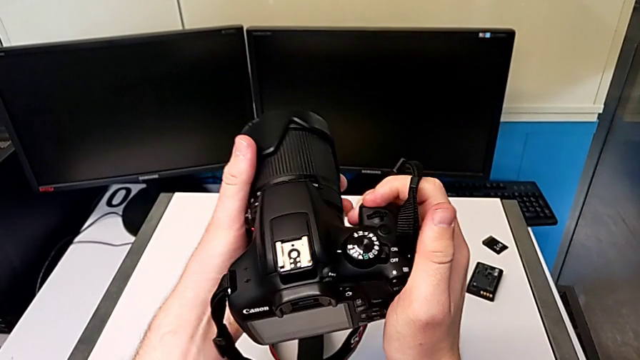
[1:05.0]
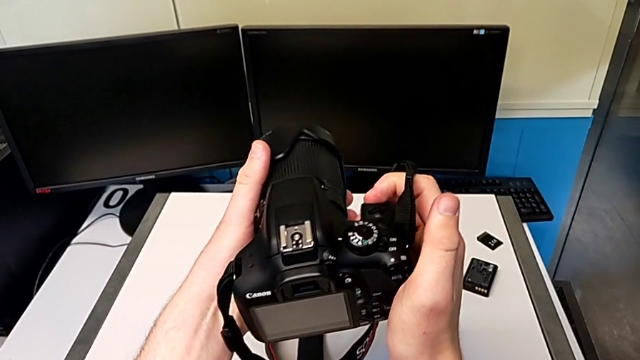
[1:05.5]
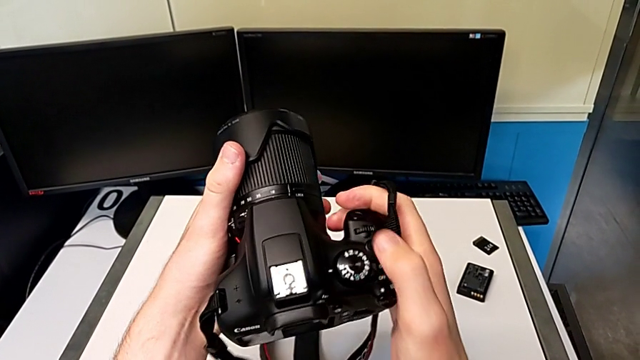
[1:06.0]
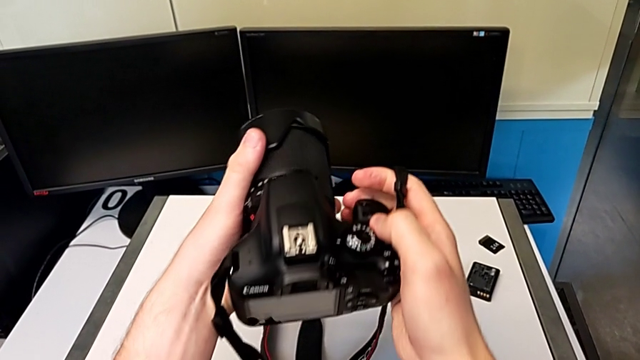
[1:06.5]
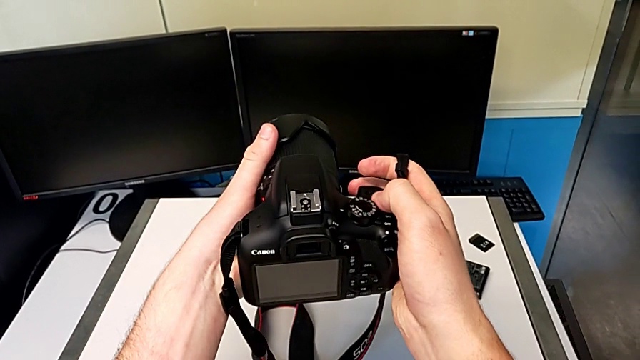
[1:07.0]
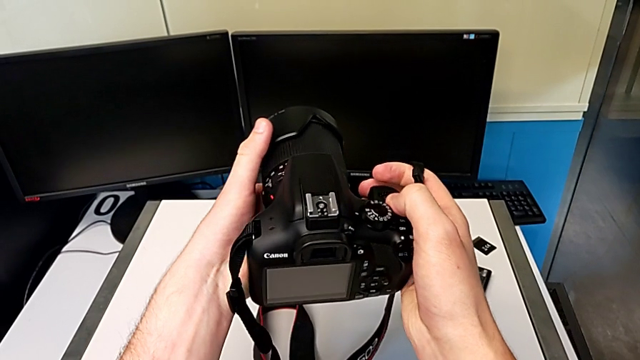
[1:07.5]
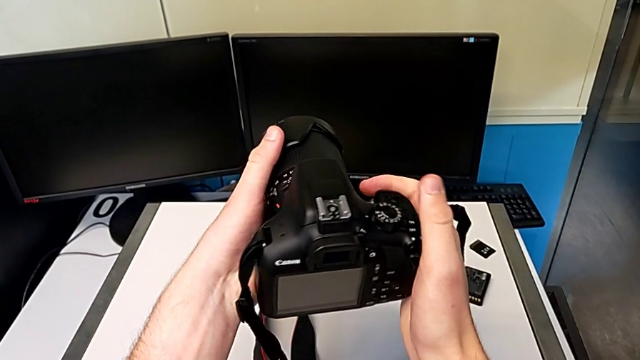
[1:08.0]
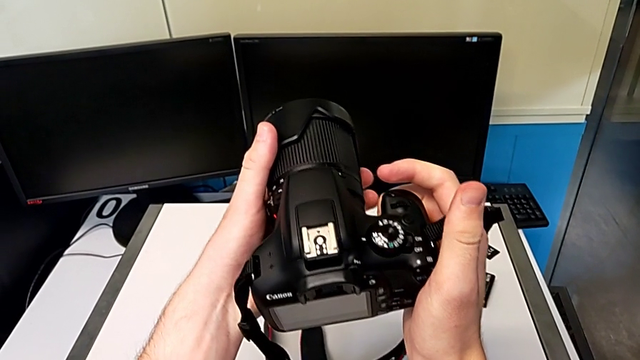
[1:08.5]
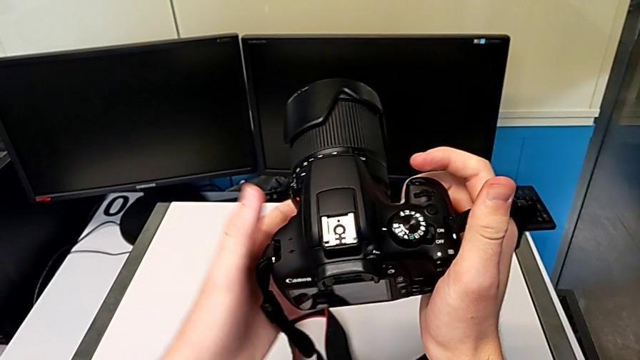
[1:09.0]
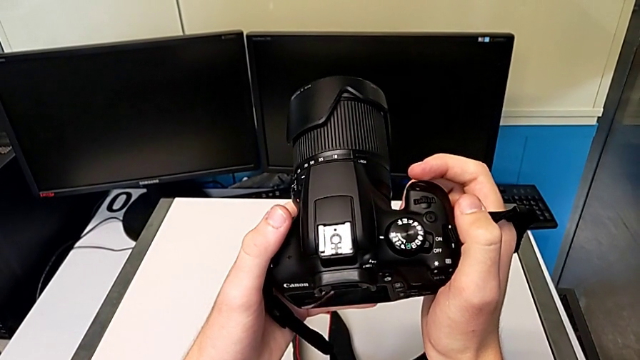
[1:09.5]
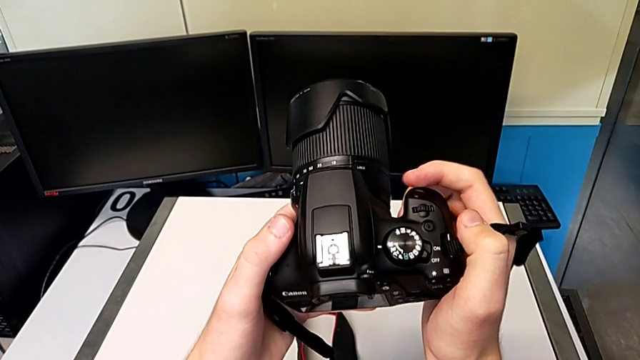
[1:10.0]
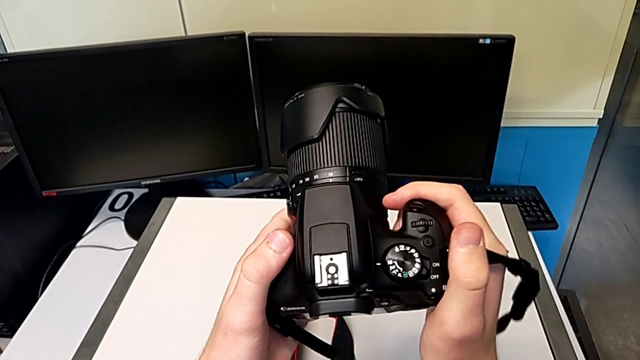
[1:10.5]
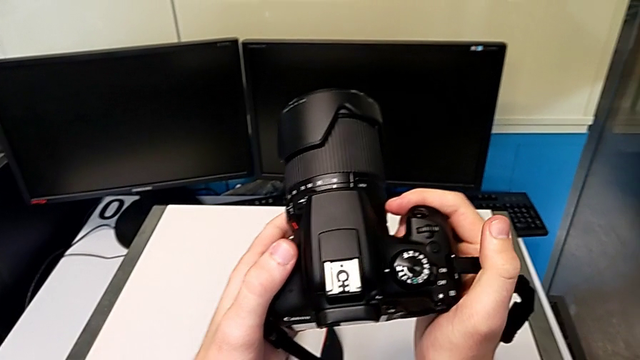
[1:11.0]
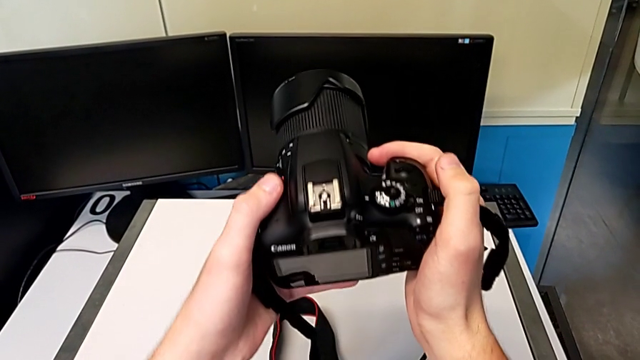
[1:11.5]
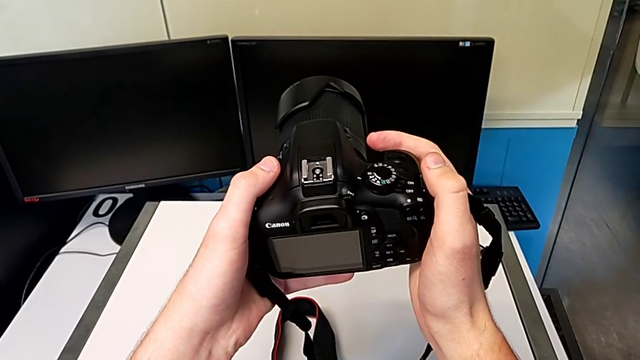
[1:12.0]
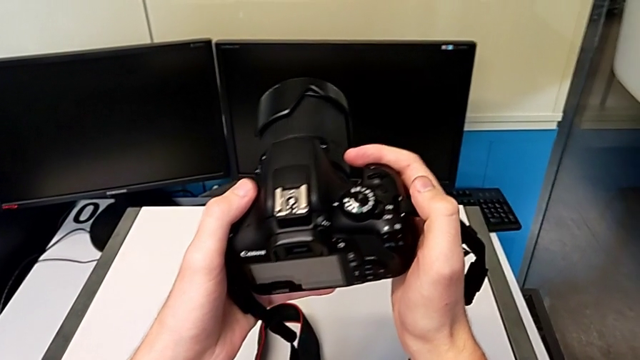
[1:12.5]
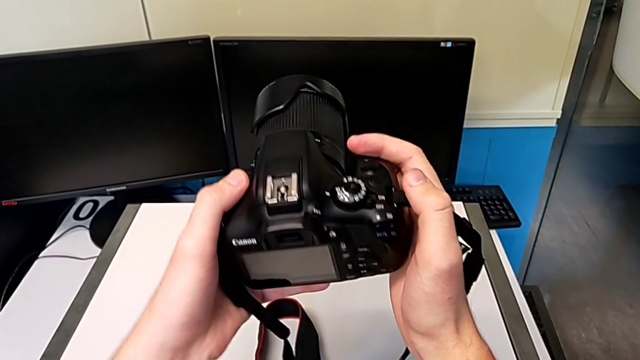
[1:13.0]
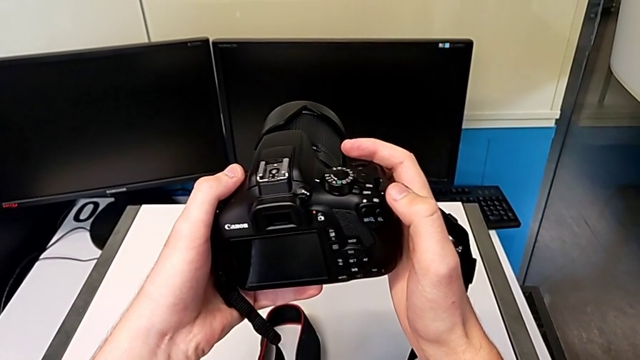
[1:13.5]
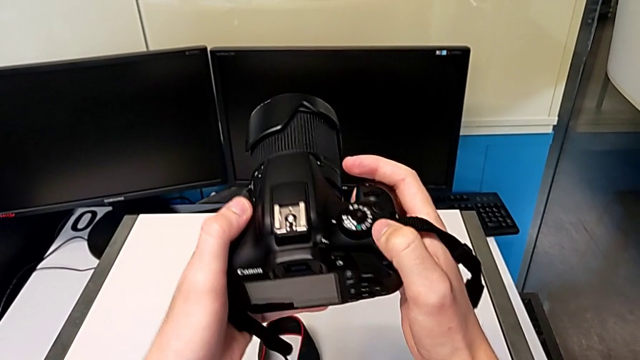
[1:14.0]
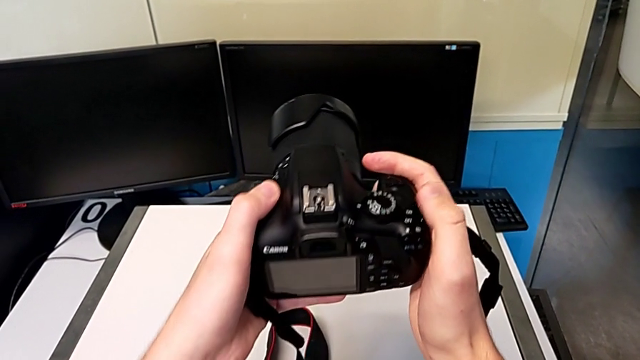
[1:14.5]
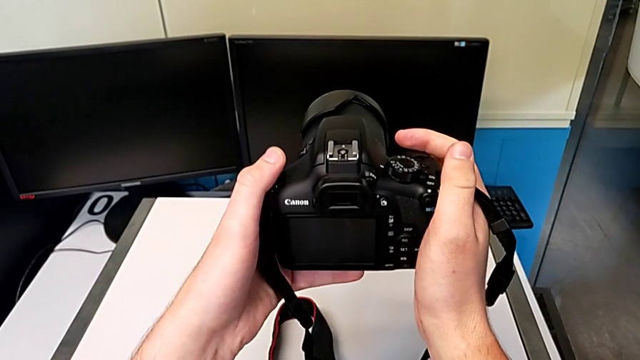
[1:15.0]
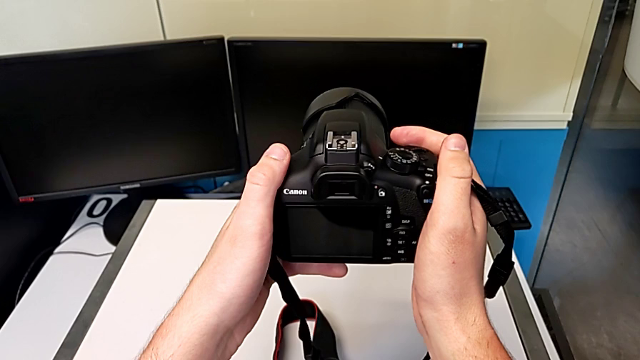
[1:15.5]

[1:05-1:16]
The camera wearer is turning on their camera. They wrongly press the button, inspect the DSLR and push the button.

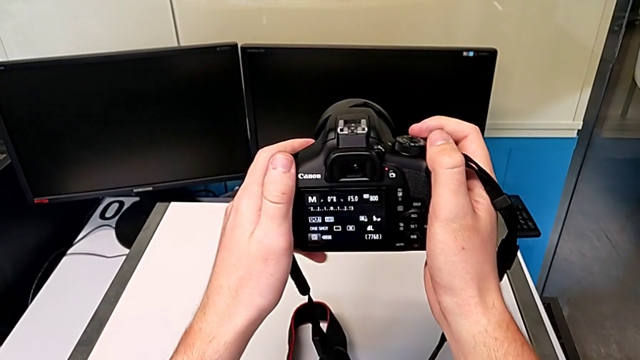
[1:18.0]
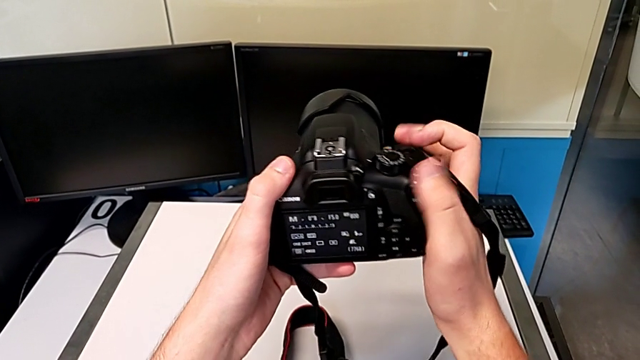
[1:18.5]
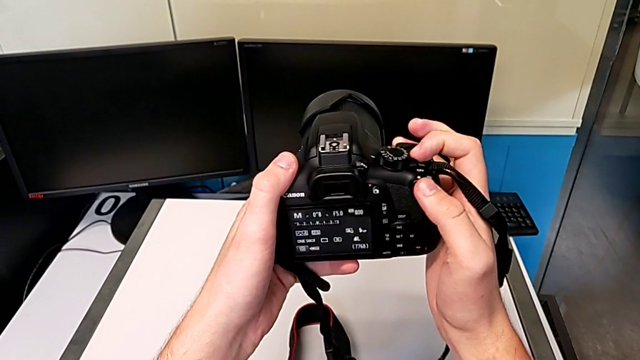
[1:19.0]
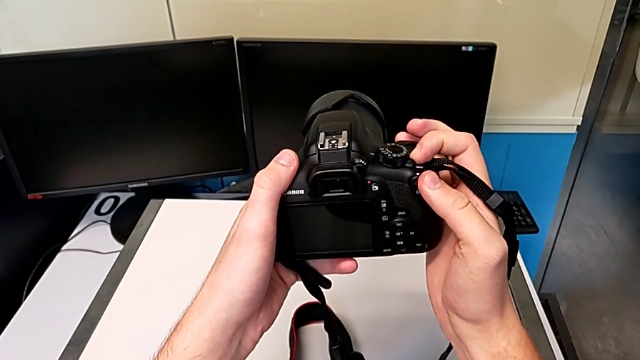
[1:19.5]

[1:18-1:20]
The camera wearer turns off the DSLR camera. They pull the button.

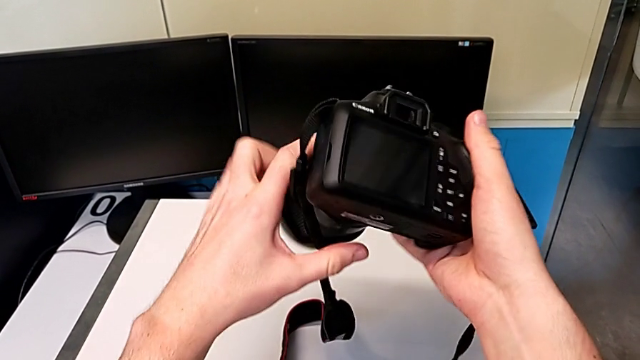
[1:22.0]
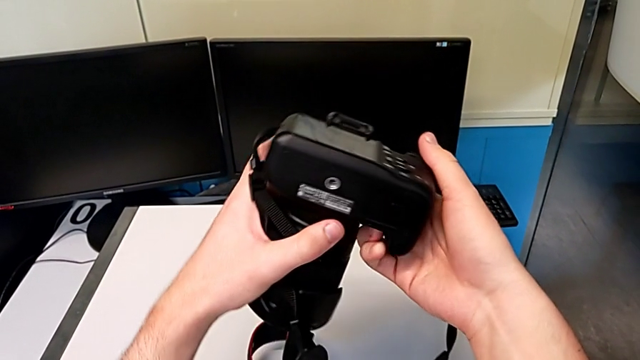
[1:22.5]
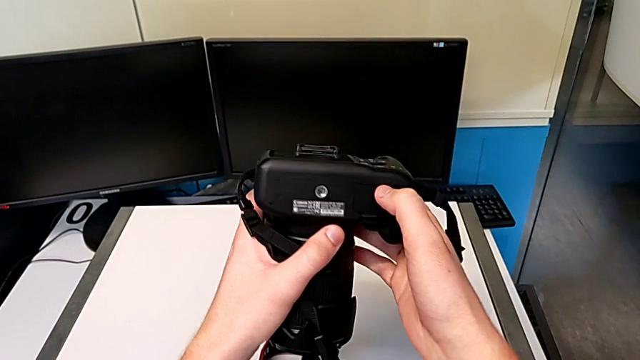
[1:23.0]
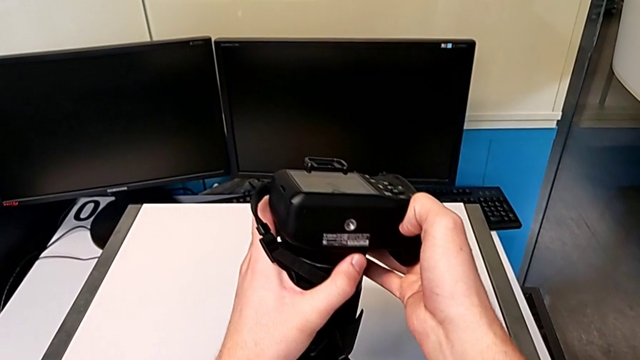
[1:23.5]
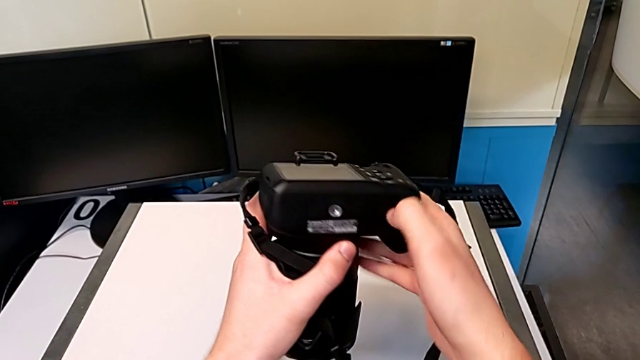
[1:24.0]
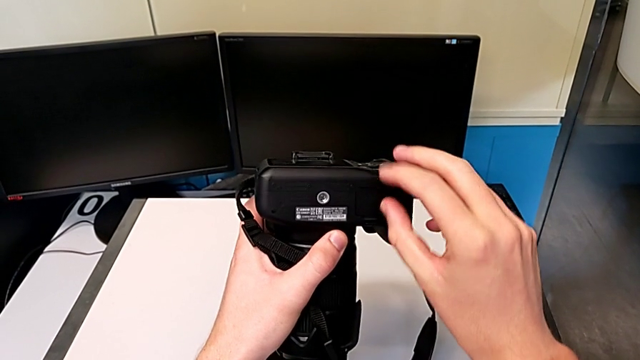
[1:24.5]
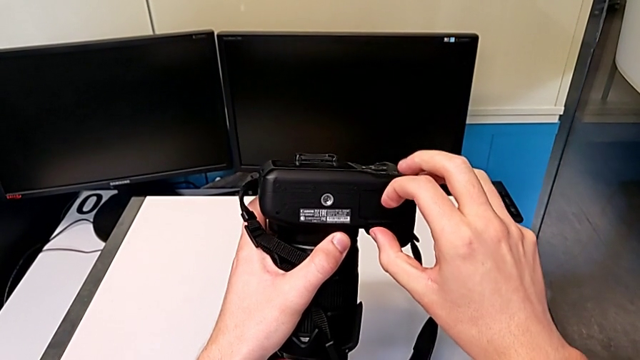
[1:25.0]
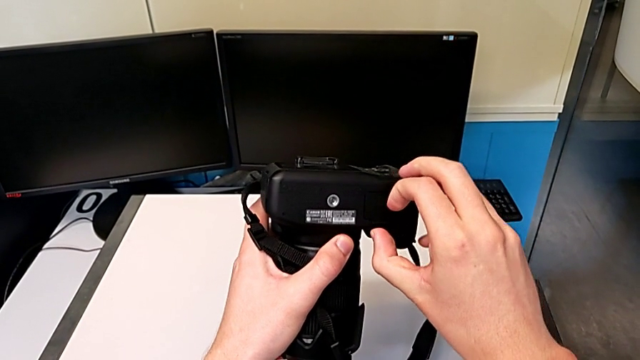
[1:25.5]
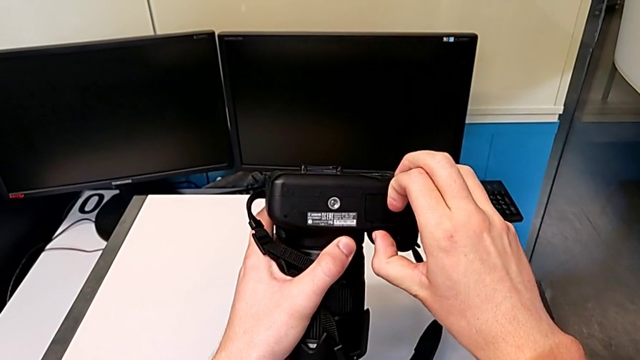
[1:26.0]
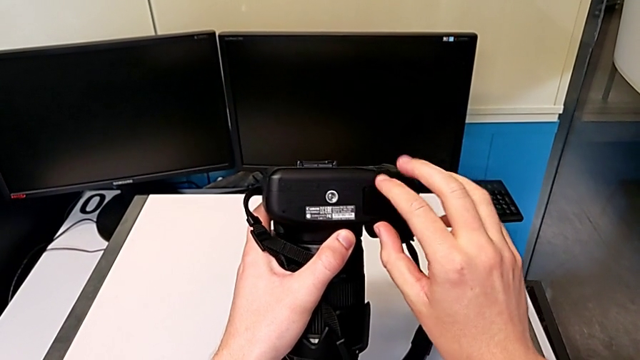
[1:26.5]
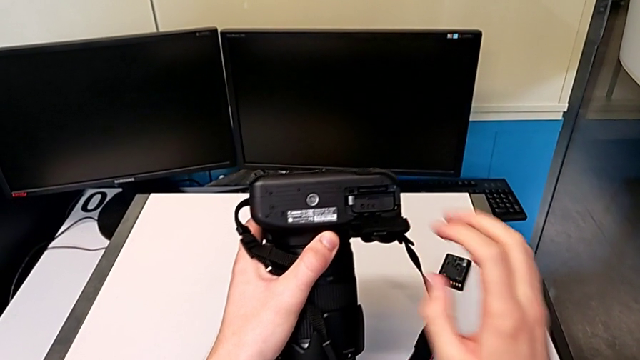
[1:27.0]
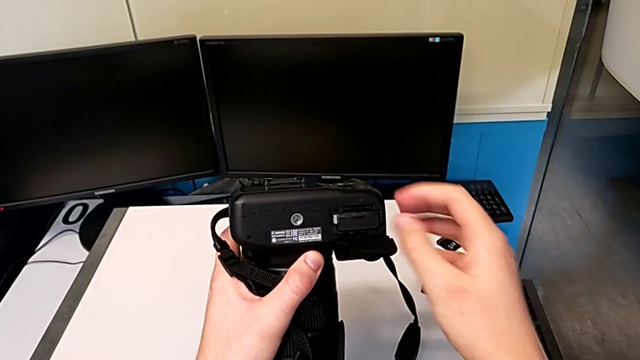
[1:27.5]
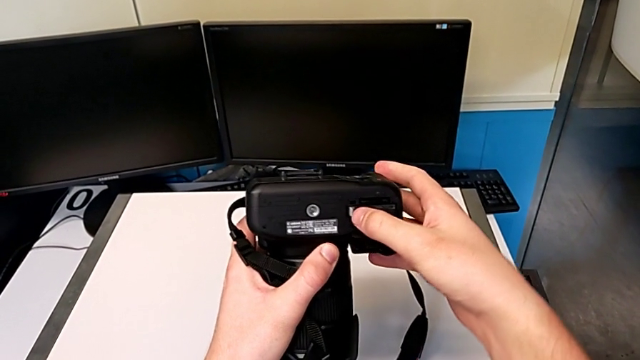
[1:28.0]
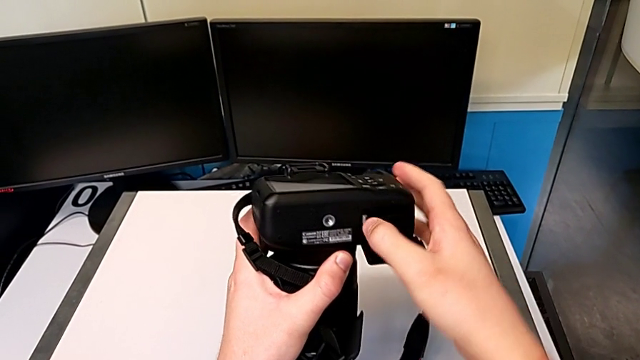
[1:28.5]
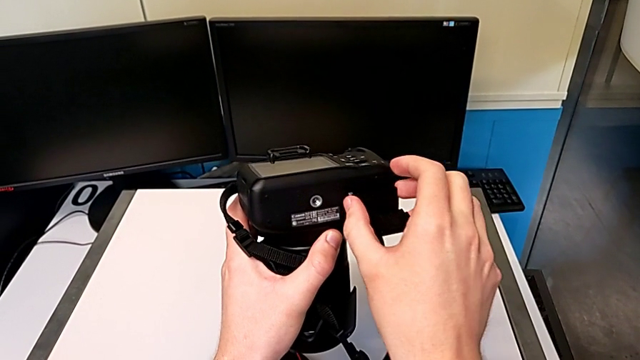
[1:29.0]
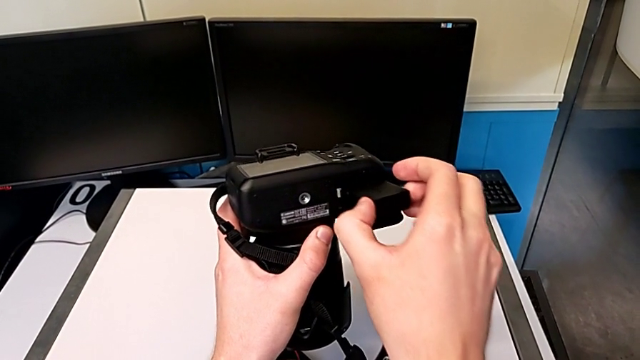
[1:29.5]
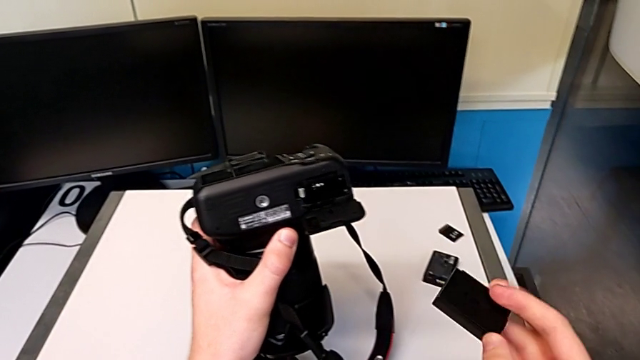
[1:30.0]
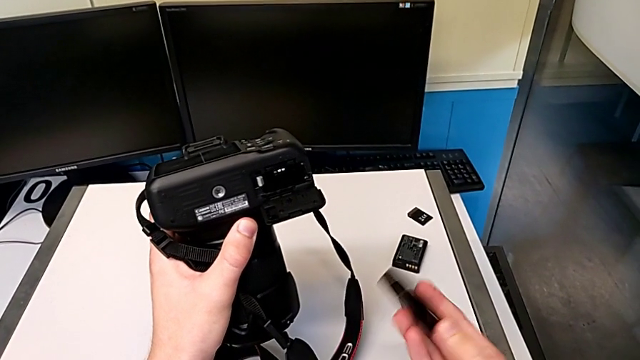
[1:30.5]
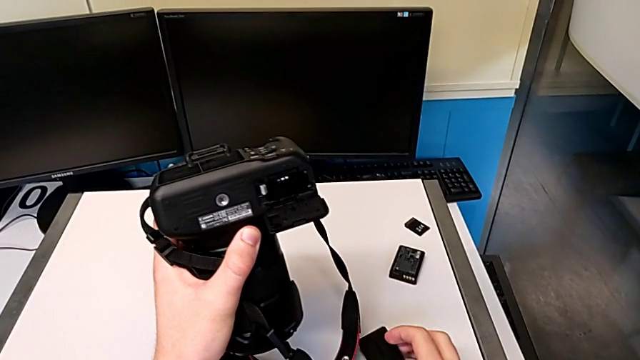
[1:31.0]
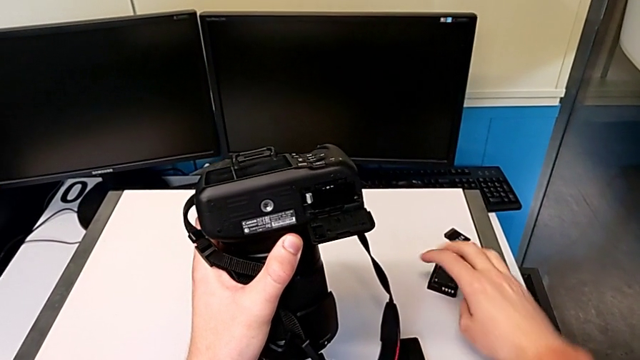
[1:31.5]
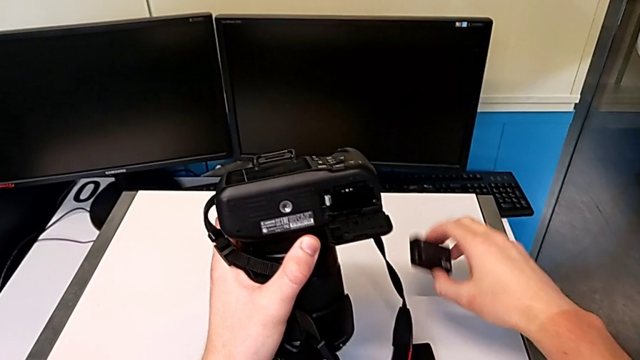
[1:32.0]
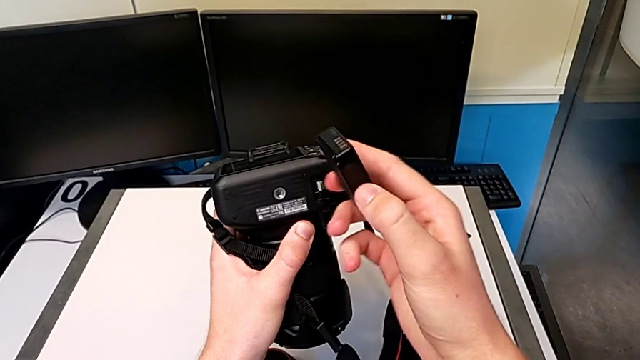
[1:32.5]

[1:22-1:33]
The camera wearer is exchanging the battery of their DSLR camera. They rotate the DSLR, pull the battery door, open it, push the battery lock, withdraw the old battery, place it, grab the new battery and lift it.
